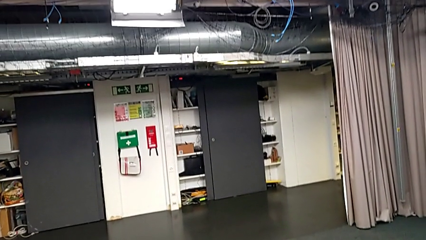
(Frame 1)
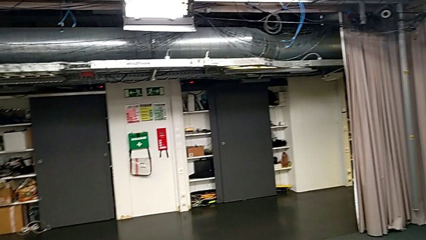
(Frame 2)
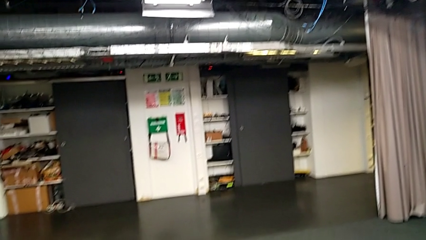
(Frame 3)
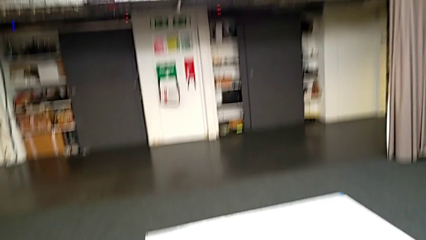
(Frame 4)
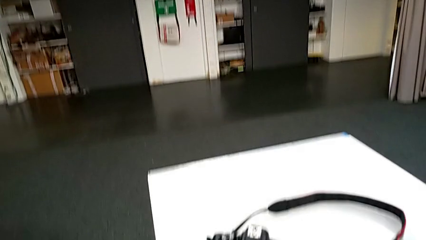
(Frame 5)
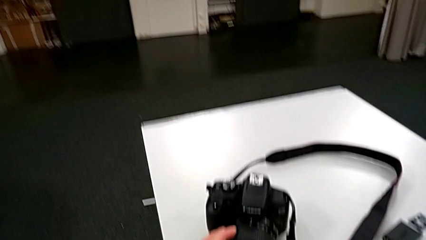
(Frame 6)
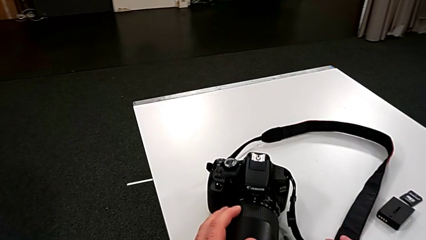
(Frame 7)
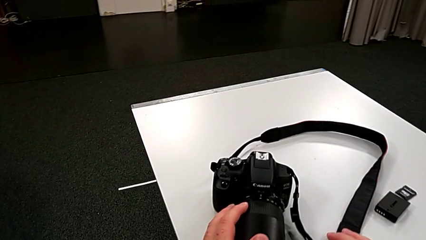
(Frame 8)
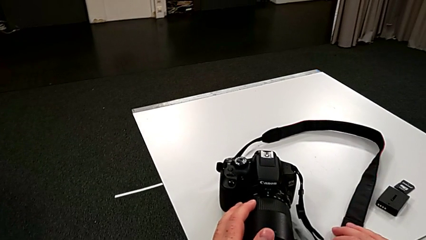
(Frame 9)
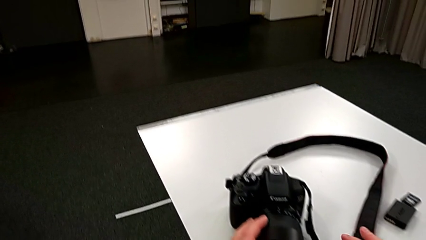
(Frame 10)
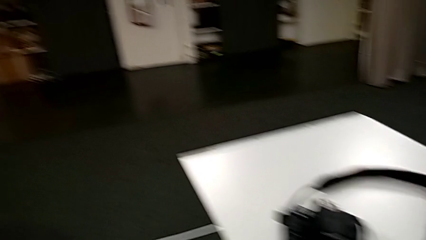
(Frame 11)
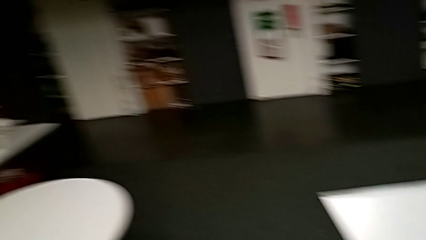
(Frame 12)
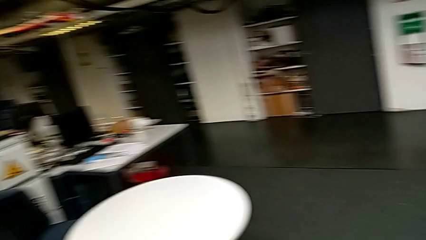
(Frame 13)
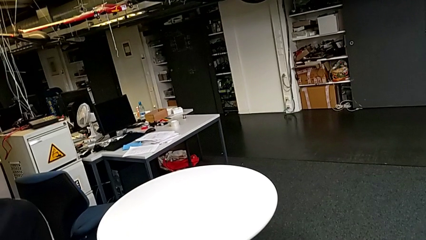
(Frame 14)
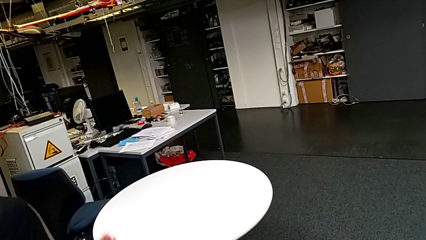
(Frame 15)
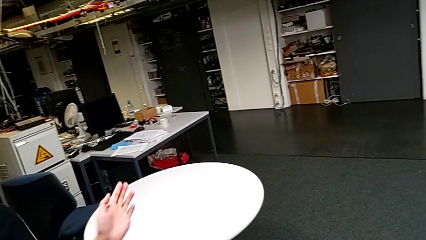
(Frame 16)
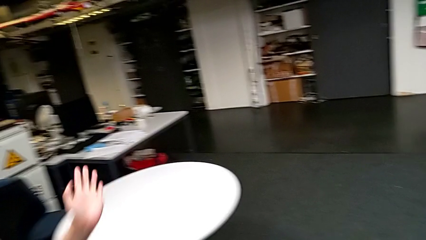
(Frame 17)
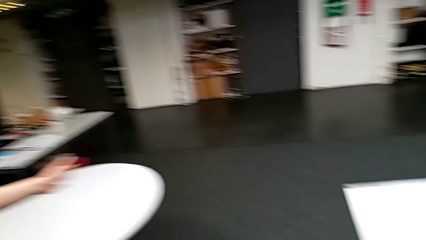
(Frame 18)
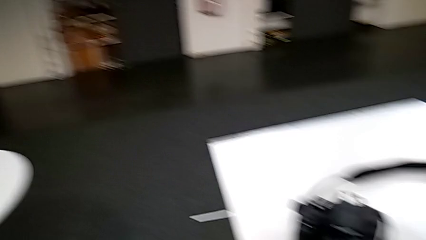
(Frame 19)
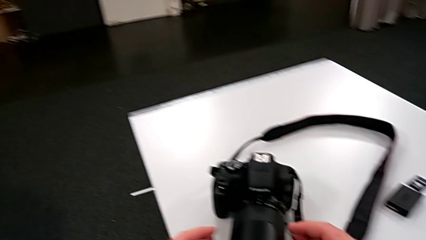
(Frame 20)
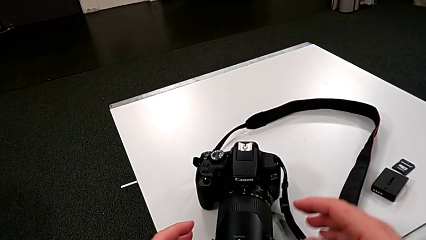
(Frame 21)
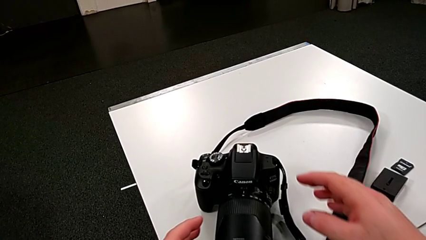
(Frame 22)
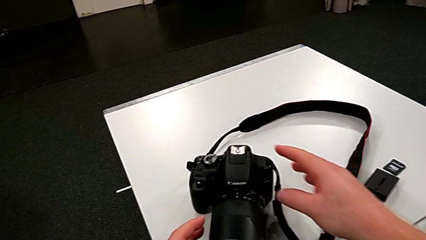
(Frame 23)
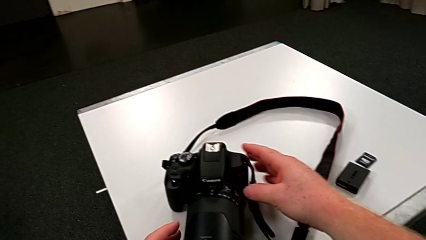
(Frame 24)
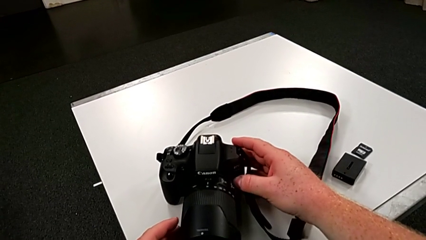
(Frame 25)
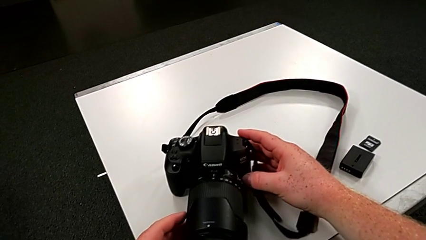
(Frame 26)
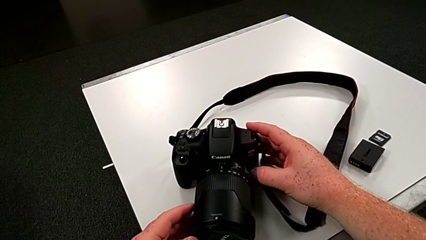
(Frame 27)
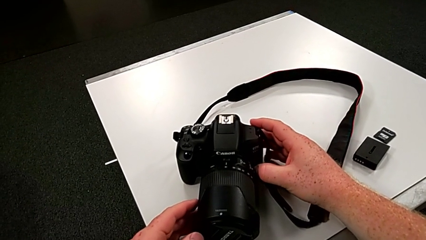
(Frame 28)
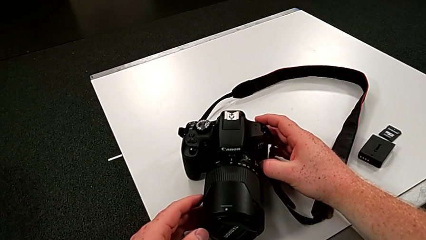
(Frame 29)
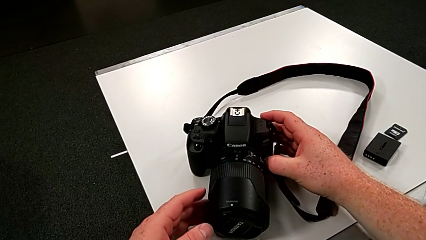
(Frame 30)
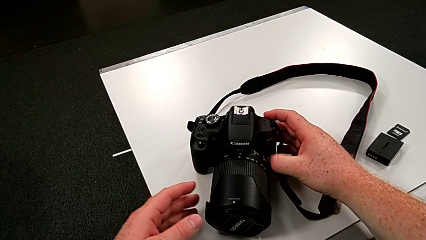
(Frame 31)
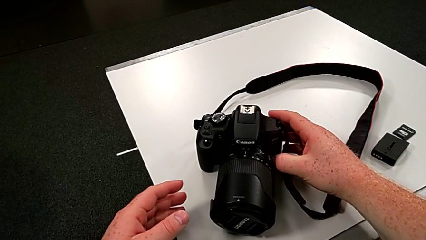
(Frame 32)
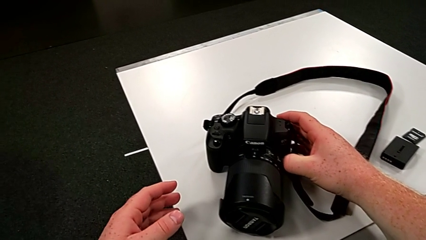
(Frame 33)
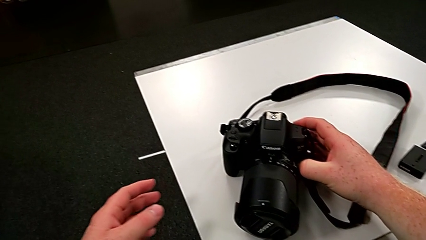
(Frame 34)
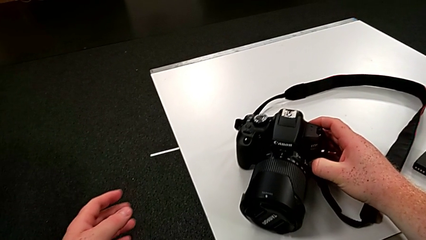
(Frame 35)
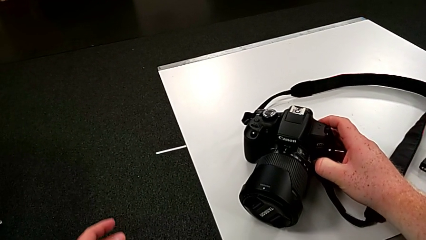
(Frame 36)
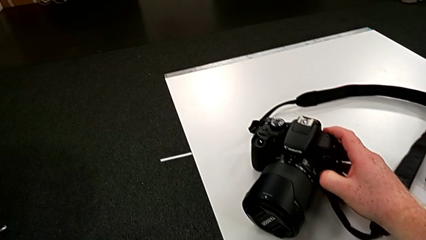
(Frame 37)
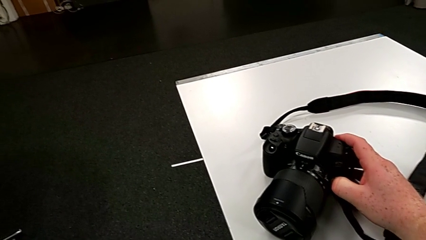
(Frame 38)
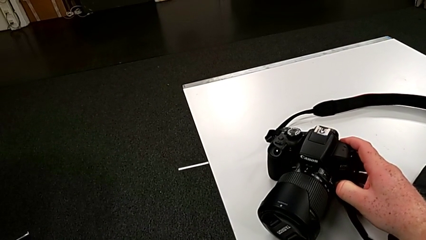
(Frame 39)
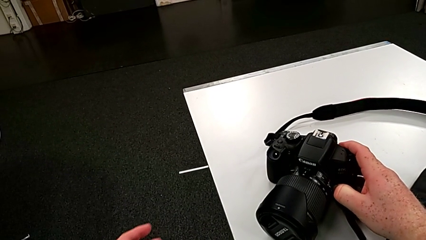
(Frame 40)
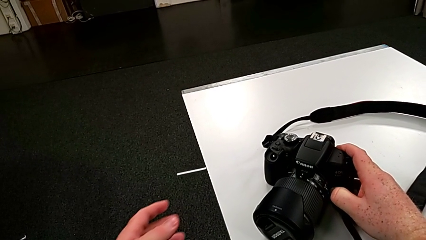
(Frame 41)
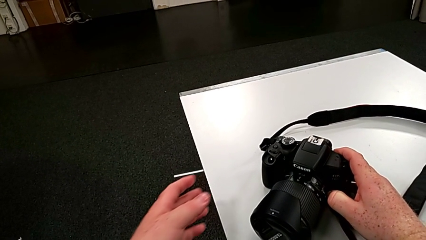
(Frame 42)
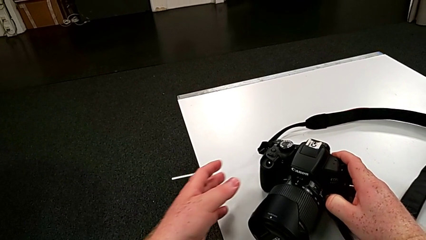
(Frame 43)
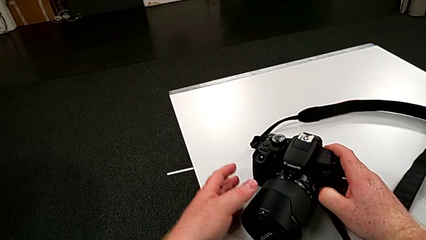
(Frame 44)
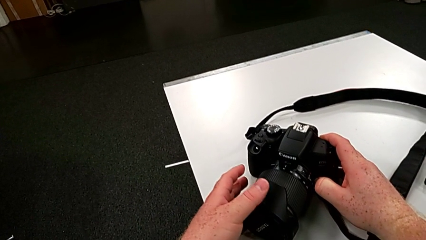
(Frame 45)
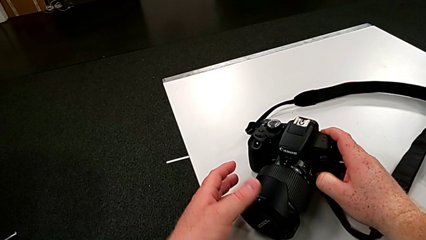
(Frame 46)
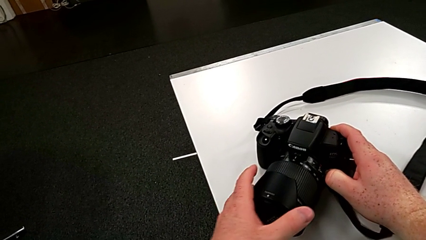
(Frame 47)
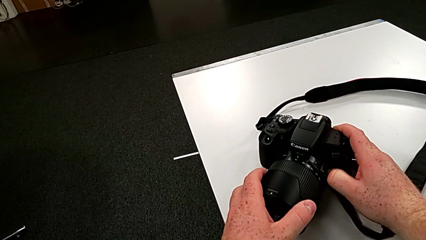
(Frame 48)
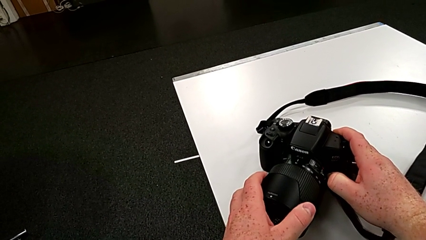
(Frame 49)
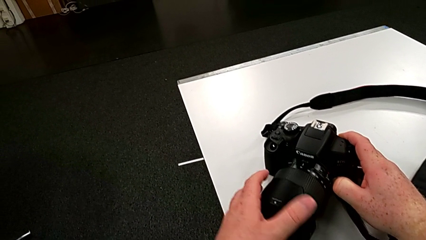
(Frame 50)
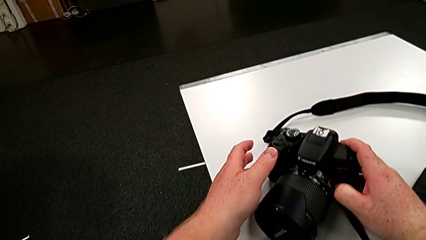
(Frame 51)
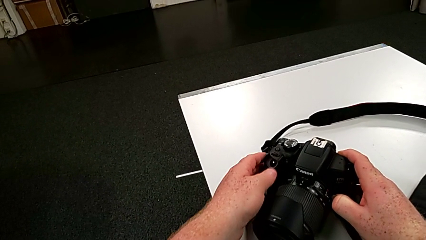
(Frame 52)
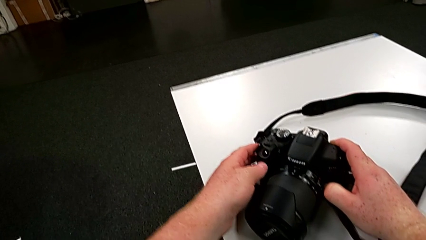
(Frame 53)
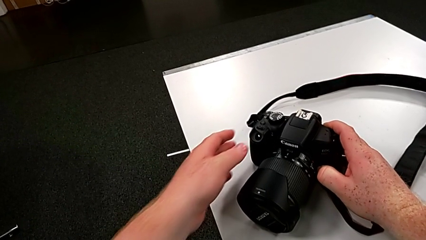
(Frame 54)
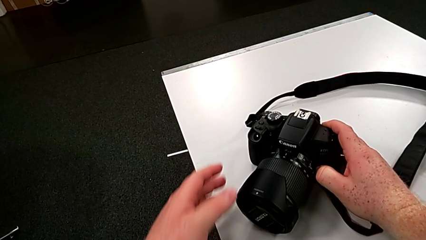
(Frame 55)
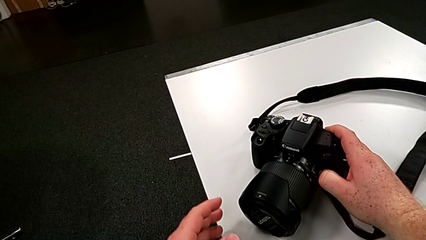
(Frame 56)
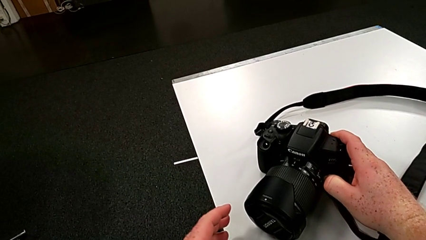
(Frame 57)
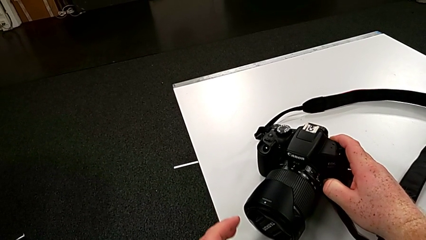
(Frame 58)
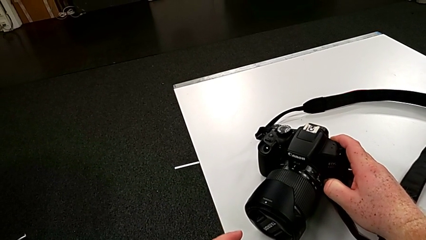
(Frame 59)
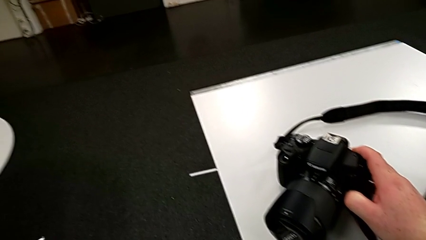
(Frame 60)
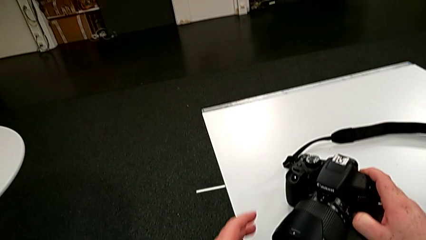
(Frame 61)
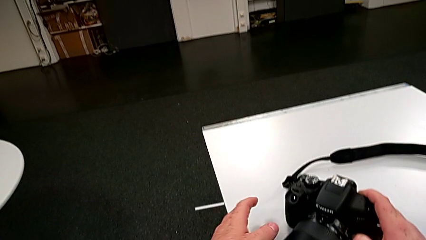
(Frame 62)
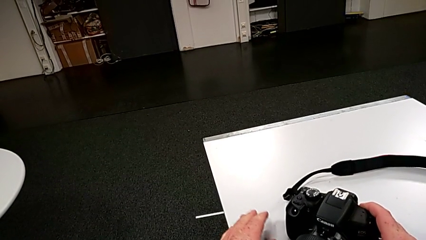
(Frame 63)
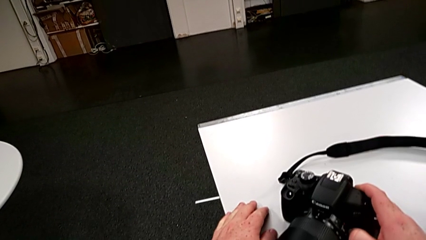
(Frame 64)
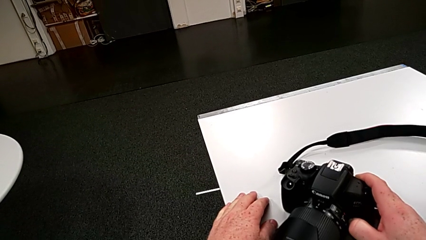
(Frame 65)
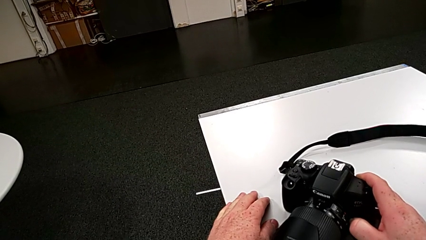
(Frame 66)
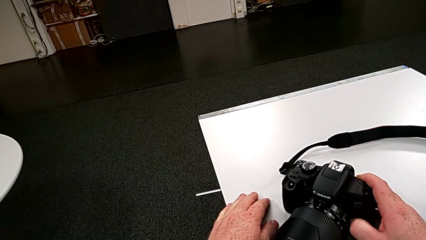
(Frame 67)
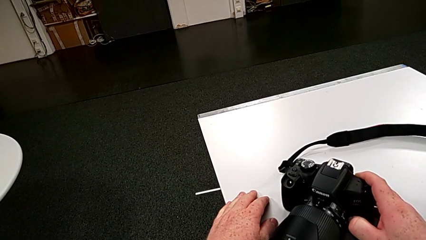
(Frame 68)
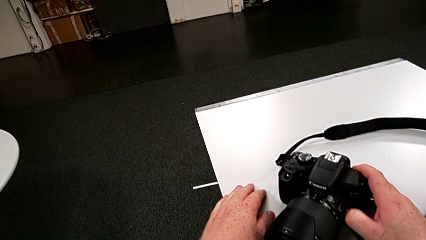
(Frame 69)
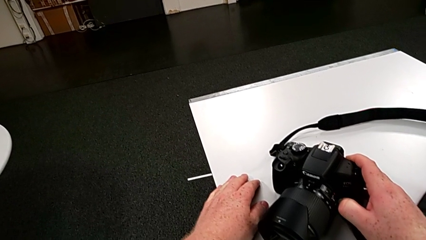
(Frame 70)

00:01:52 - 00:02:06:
The camera wearer is touching the cover of the DSLR. They grab the DSLR, grab the lens cover and touch the DSLR.

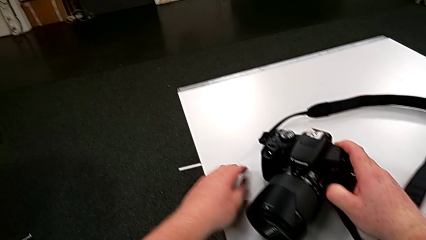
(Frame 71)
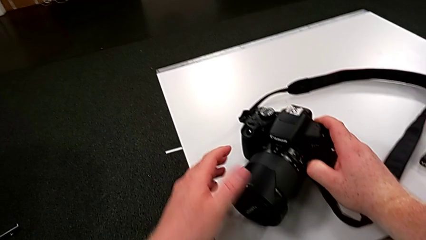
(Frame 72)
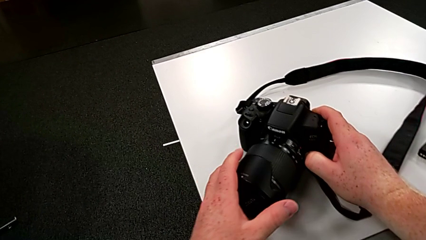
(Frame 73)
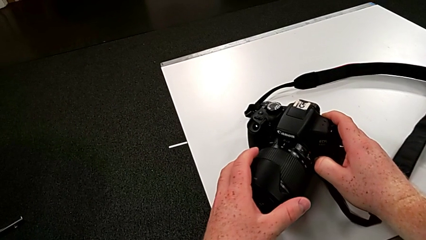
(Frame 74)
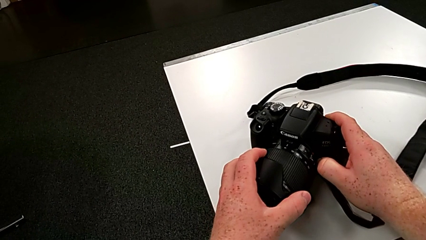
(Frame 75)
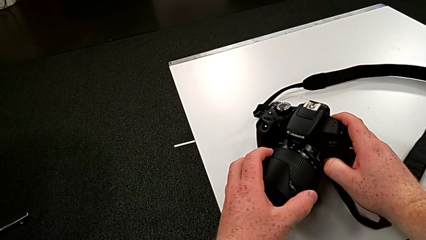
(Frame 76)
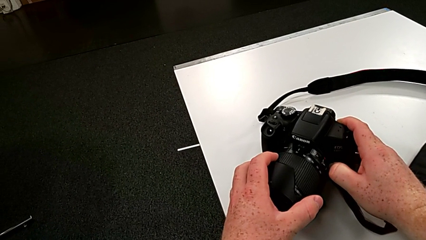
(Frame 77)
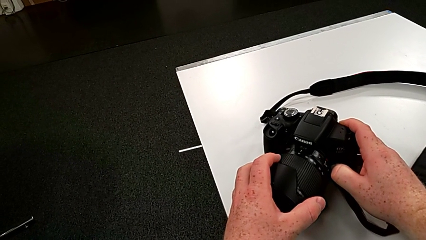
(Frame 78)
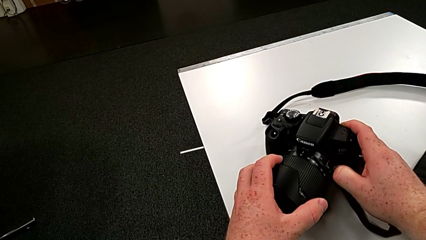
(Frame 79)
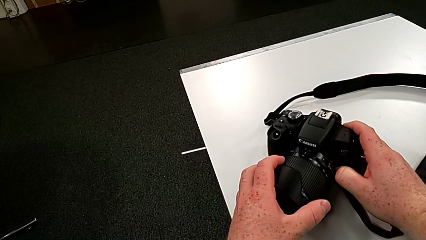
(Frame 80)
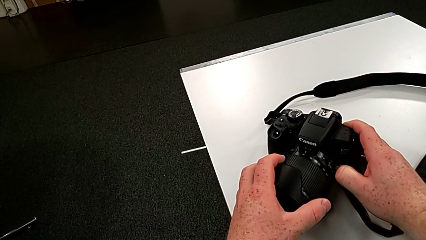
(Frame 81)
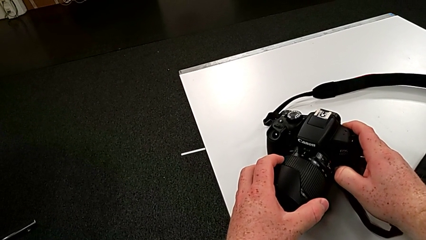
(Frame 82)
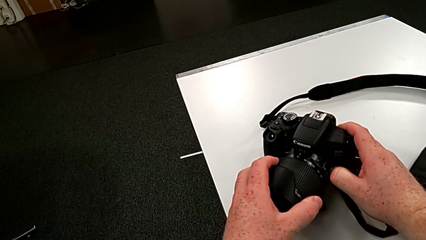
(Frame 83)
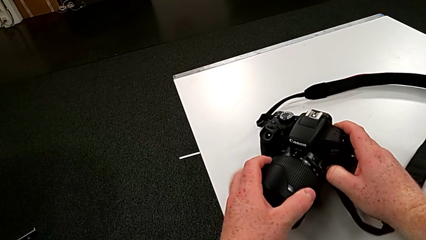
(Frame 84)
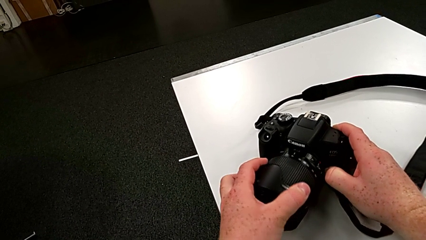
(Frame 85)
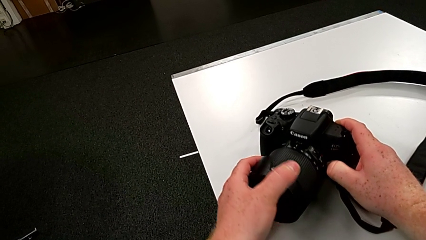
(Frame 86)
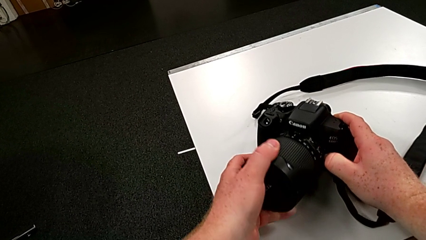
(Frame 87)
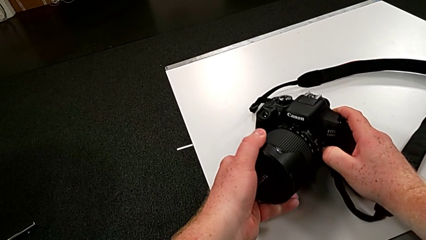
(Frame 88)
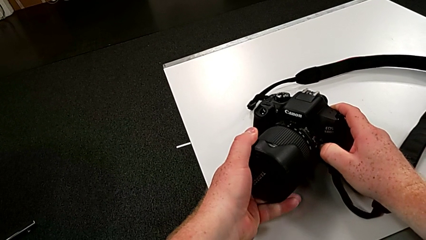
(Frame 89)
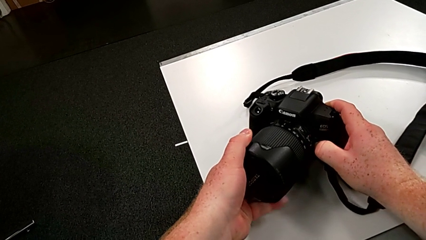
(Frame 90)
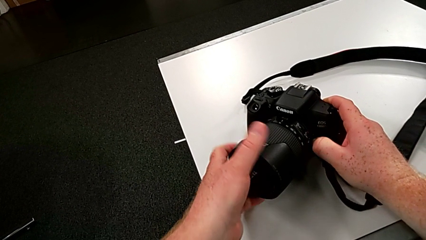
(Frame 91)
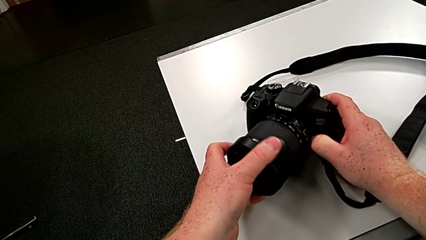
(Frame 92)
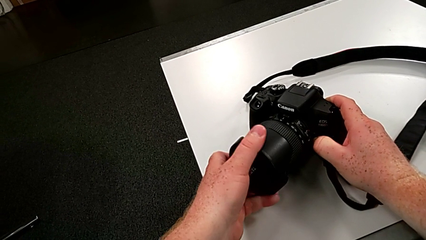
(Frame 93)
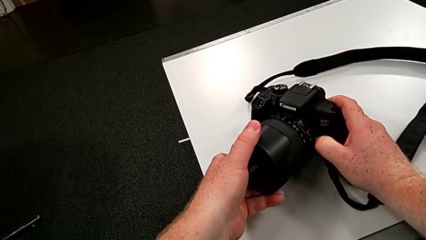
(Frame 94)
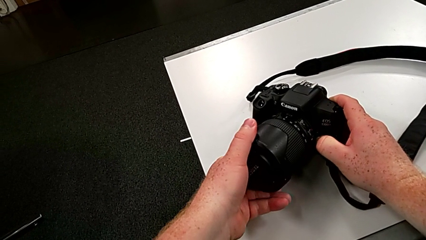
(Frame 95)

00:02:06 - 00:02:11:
The camera wearer is inspecting the cover of the DSLR. They grab the lens and begin to rotate the left lens cover.
